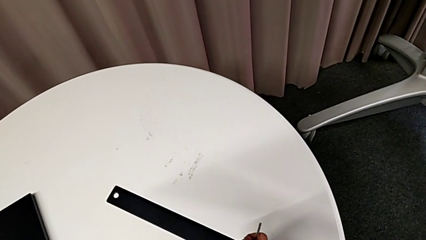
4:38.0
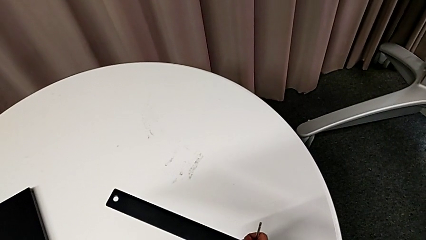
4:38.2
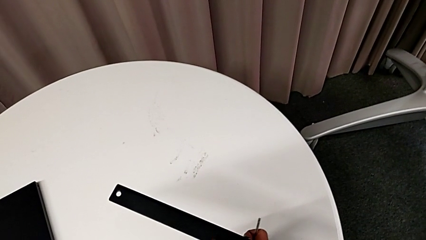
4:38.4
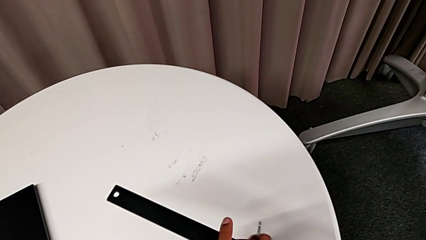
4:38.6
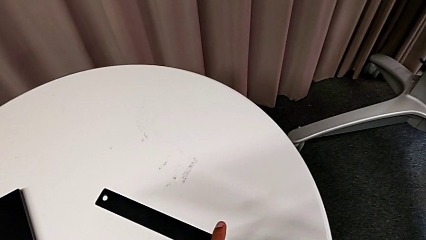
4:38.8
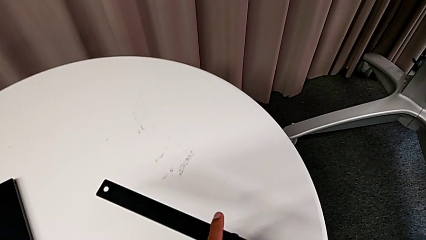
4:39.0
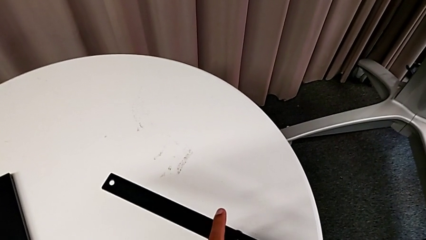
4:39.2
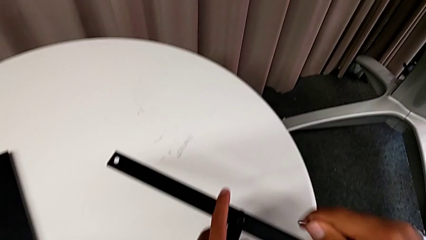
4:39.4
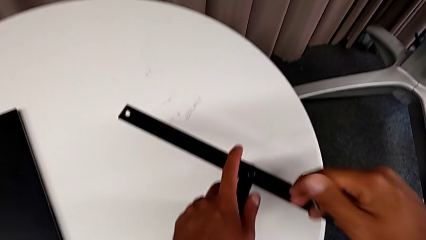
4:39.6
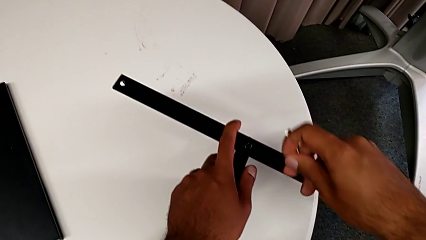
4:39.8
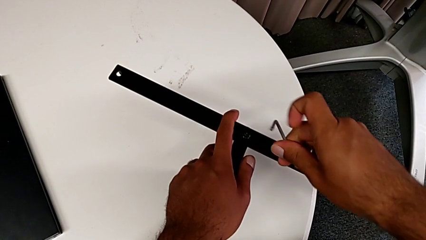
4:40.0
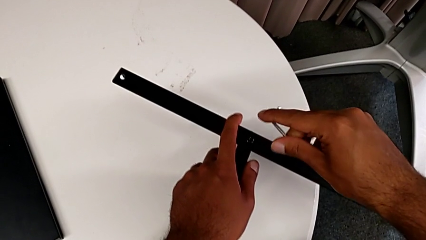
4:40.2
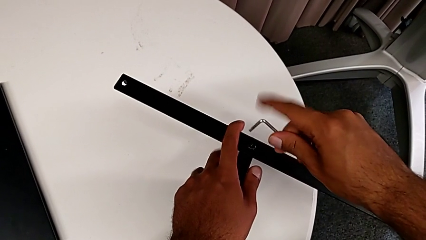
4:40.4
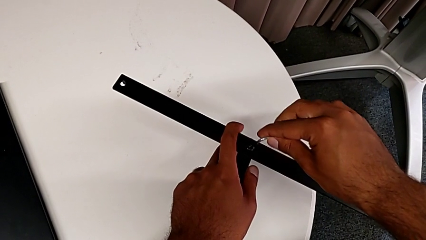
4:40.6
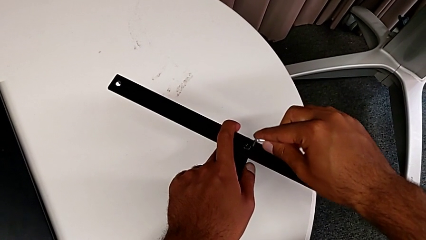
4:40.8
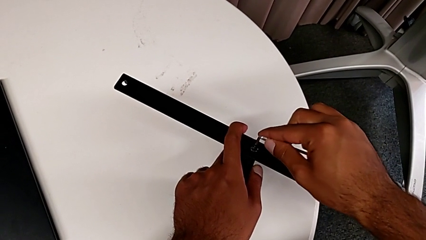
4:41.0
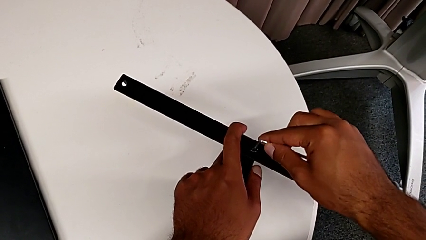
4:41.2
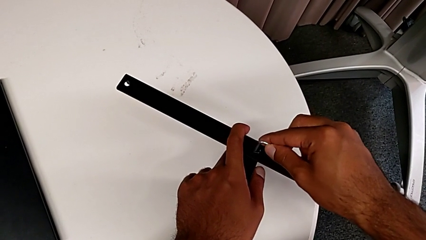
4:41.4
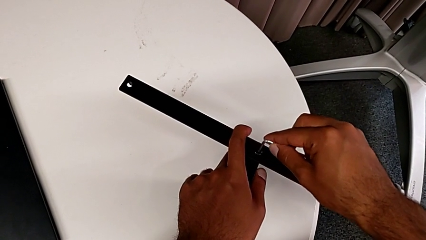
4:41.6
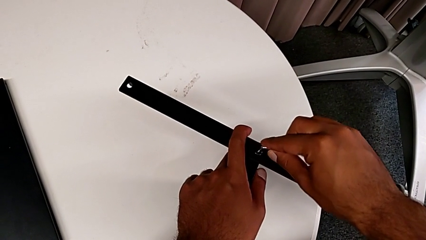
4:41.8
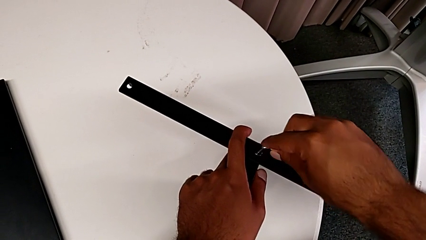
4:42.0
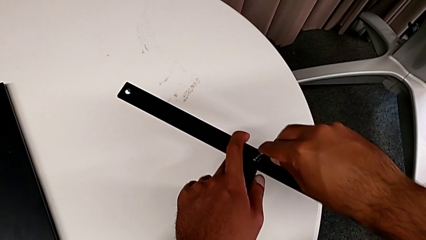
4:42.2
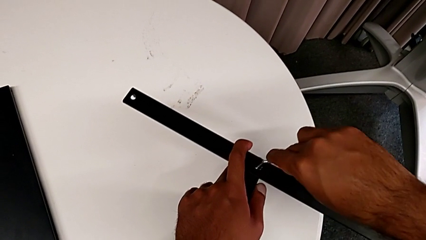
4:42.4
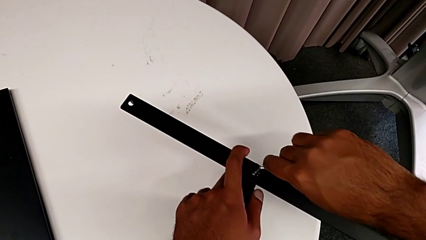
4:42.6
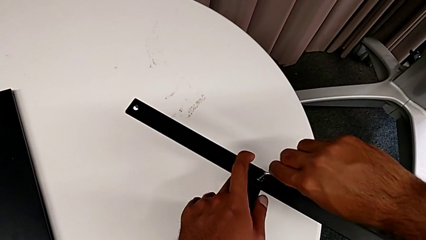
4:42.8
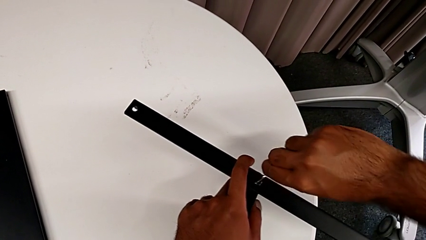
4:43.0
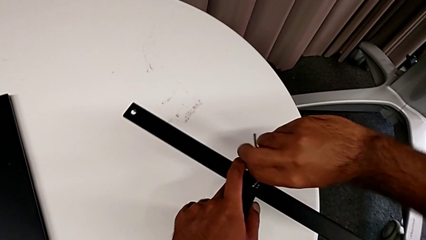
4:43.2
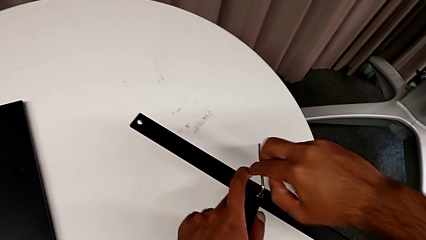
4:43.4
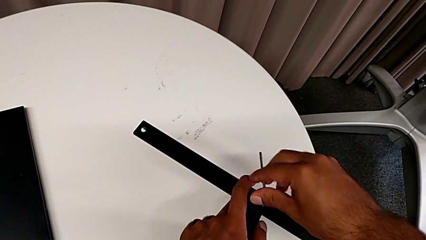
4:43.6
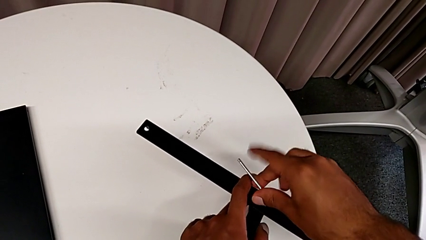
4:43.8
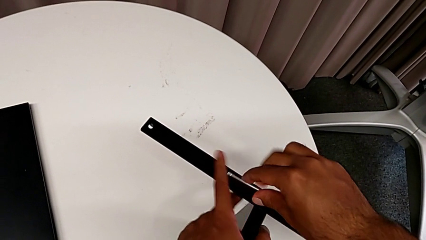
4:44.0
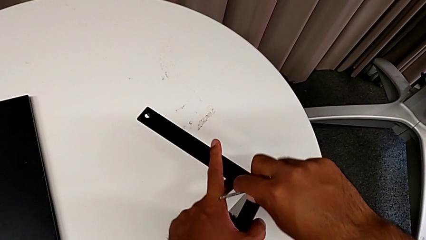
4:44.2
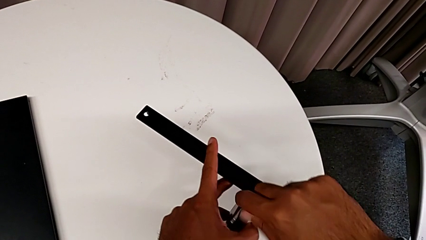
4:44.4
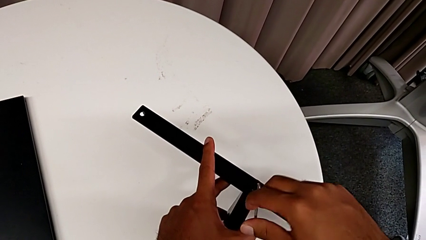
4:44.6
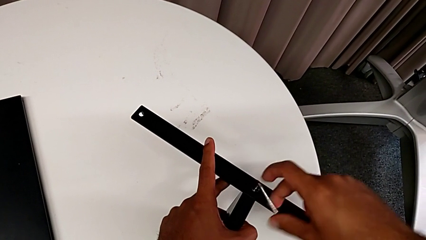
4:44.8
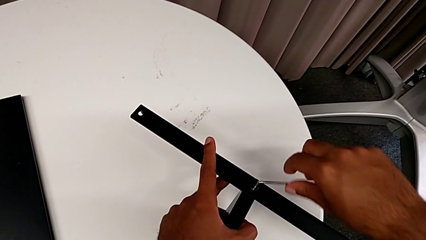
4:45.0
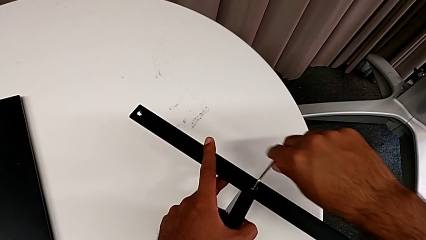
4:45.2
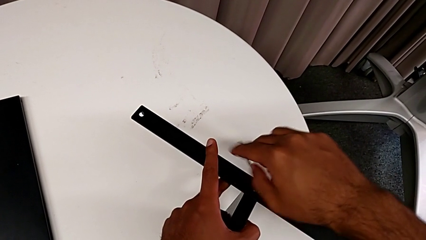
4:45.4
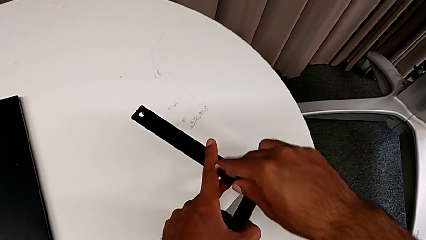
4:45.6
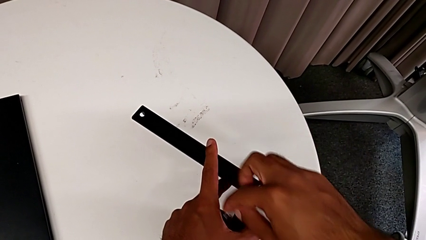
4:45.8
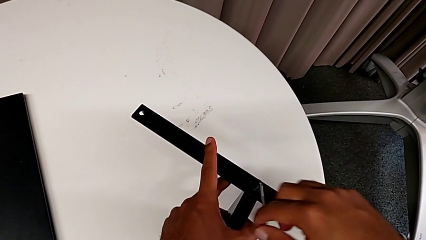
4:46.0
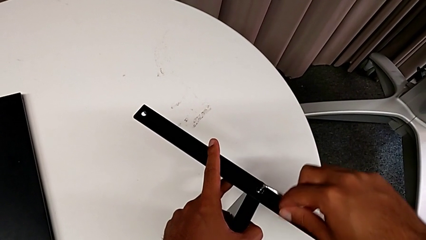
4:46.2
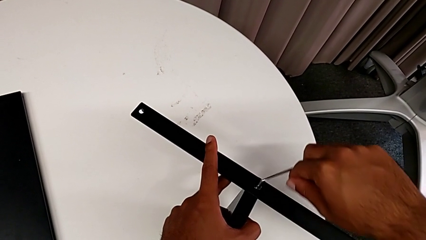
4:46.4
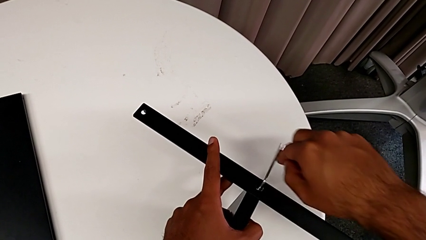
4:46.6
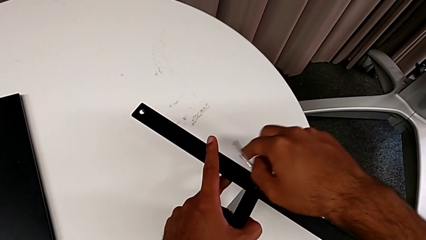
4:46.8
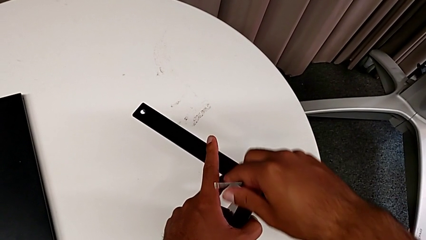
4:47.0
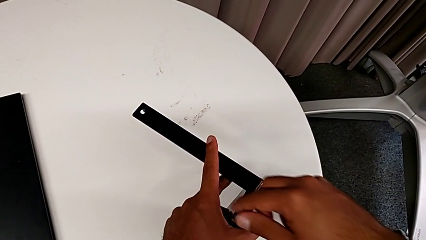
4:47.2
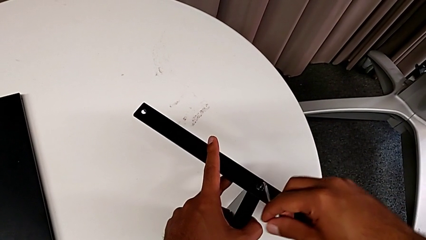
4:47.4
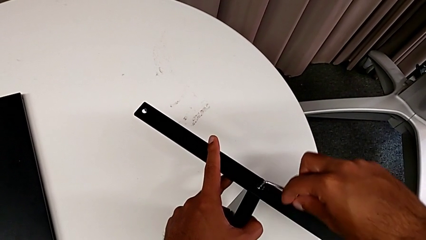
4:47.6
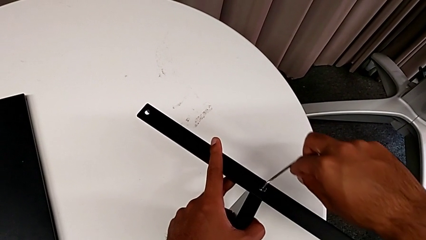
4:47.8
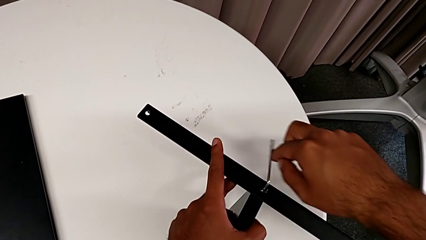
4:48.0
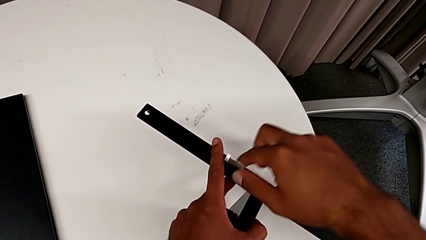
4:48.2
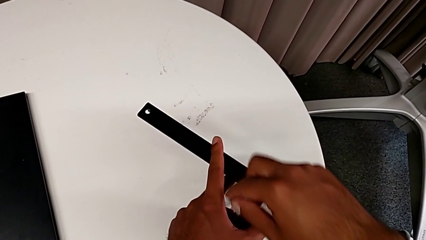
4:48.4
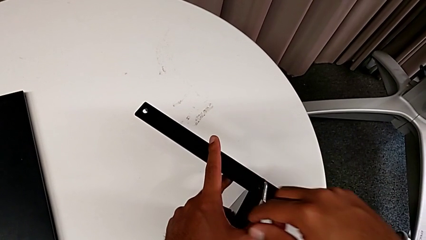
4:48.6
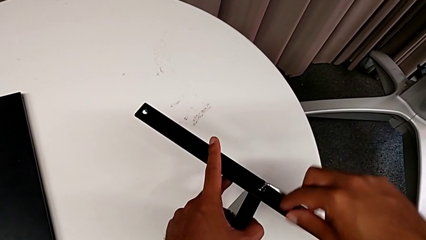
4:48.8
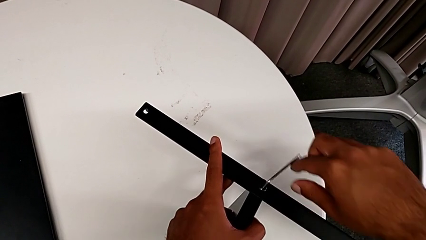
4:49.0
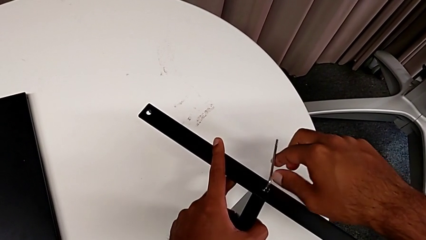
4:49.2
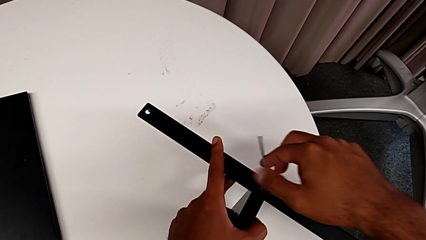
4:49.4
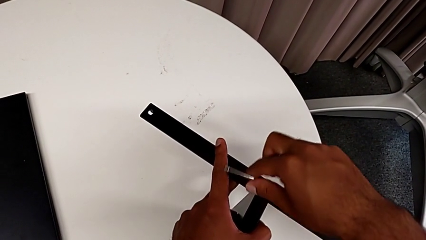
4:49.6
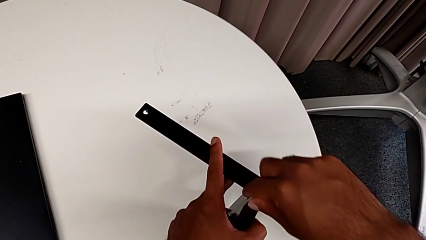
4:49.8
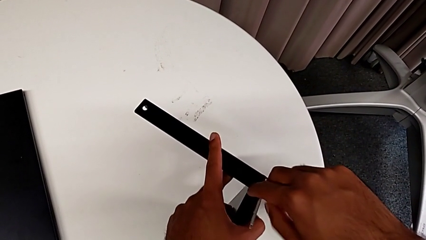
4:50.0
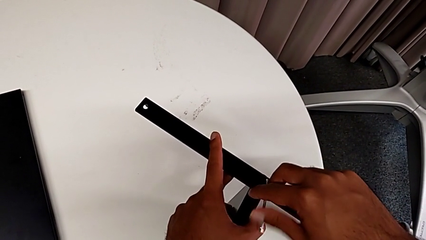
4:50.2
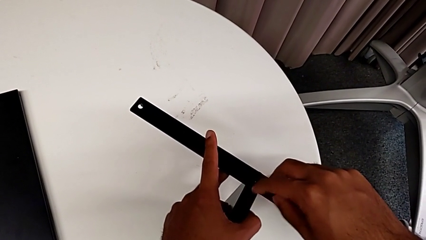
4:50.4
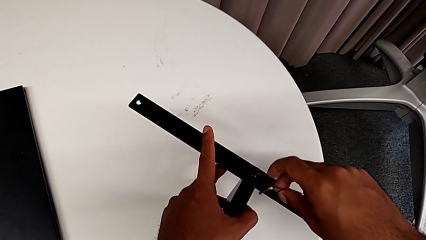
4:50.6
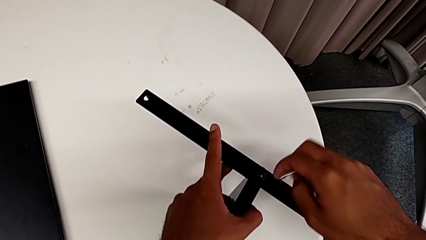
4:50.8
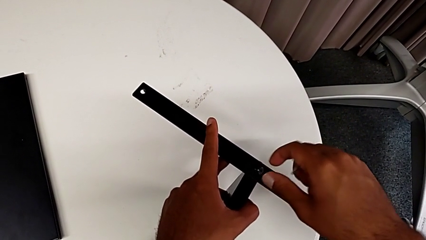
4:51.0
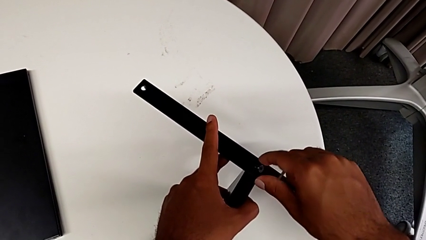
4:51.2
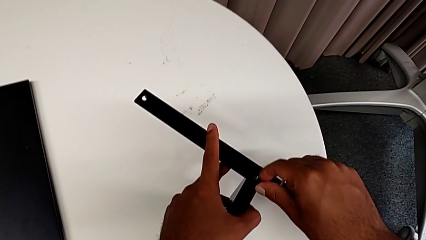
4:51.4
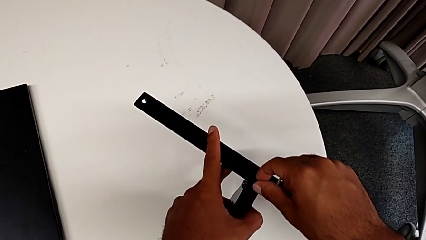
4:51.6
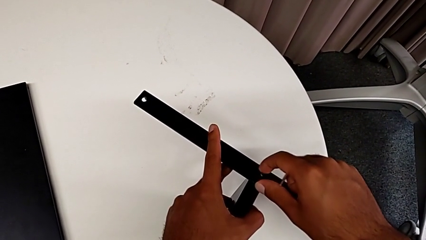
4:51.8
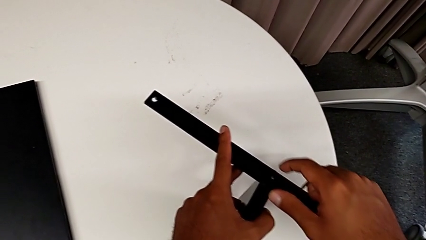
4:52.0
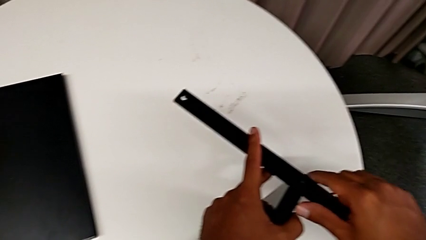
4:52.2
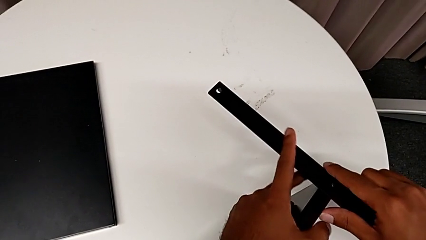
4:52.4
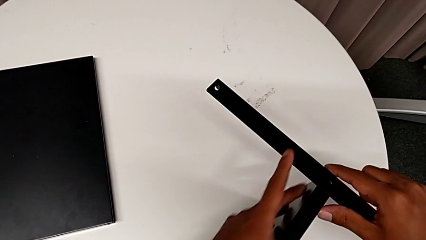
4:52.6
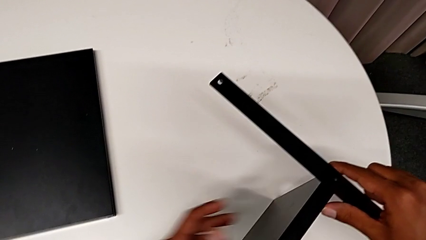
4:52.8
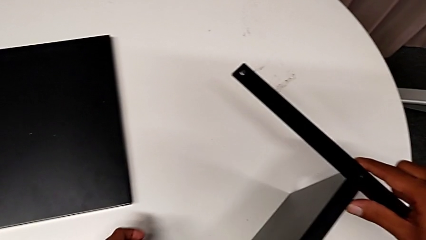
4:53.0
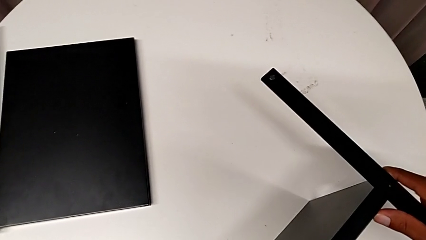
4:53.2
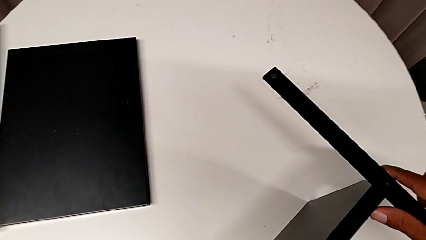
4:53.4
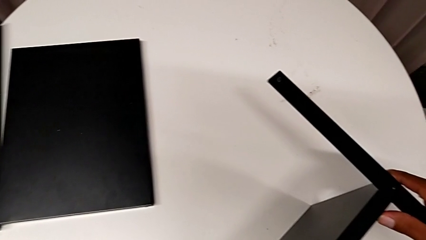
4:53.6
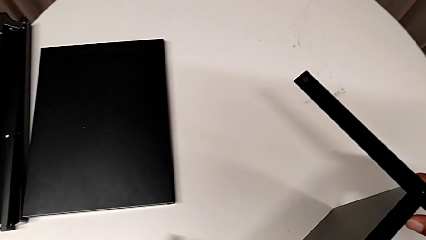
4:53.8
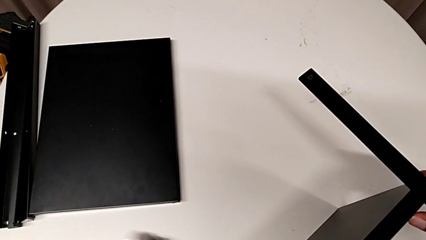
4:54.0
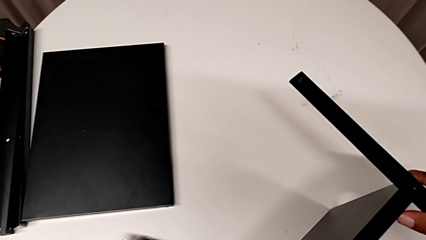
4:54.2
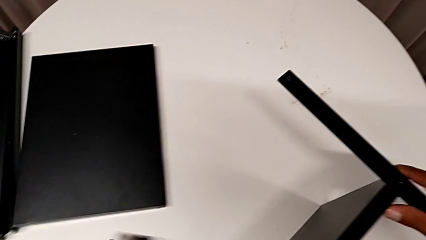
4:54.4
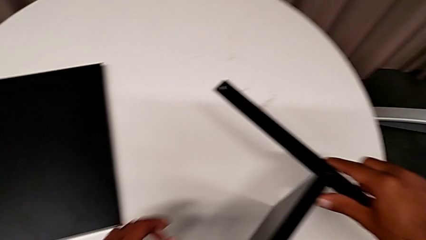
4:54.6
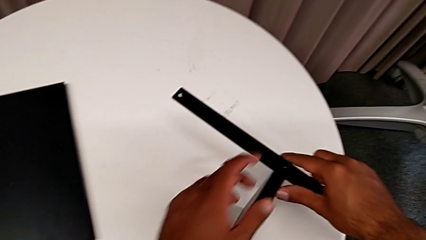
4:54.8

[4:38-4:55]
The camera wearer is removing the last leg entirely. They approach the hex socket head, insert the Allen wrench, unscrew the hex socket head, withdraw the Allen wrench, wrongly drop the hex socket head and place it.
